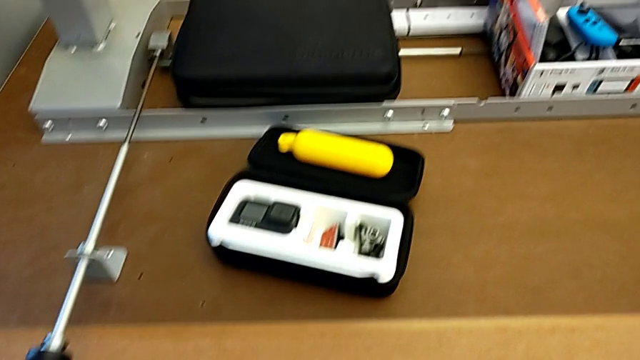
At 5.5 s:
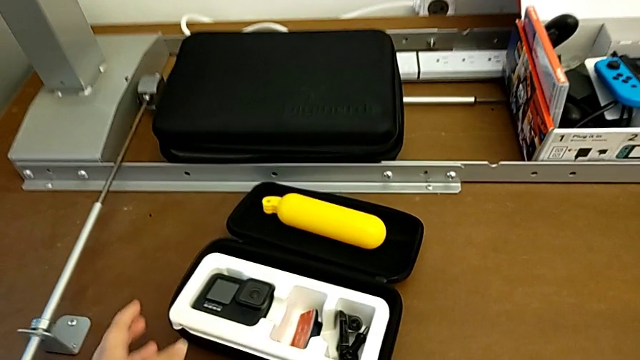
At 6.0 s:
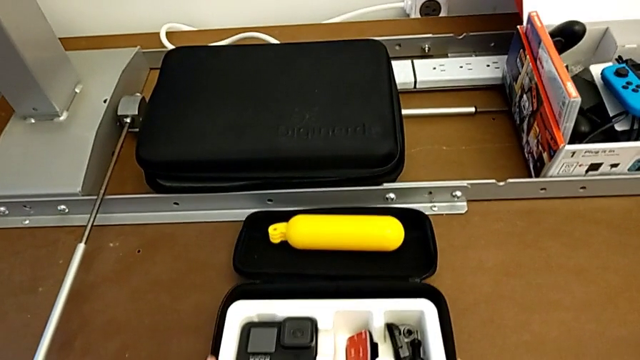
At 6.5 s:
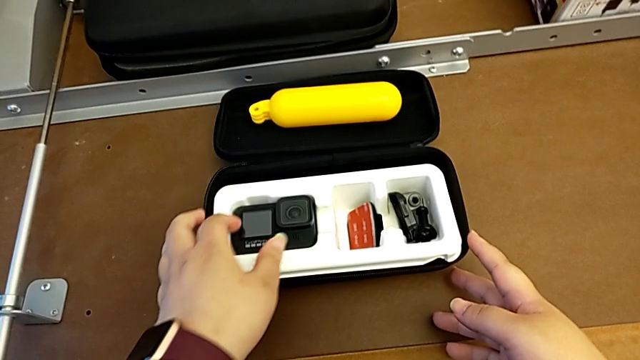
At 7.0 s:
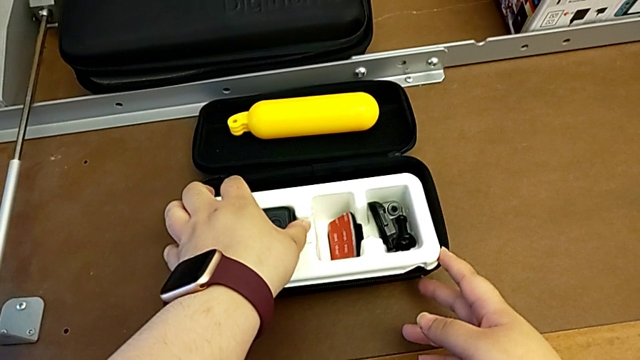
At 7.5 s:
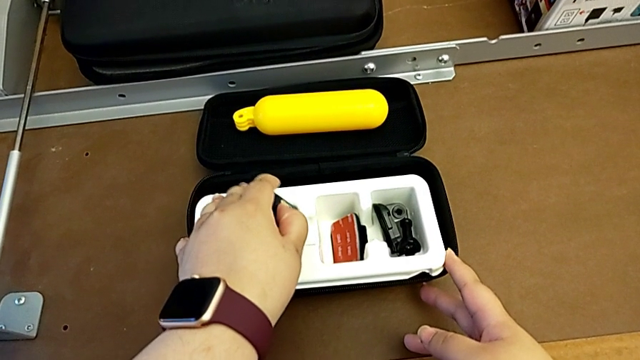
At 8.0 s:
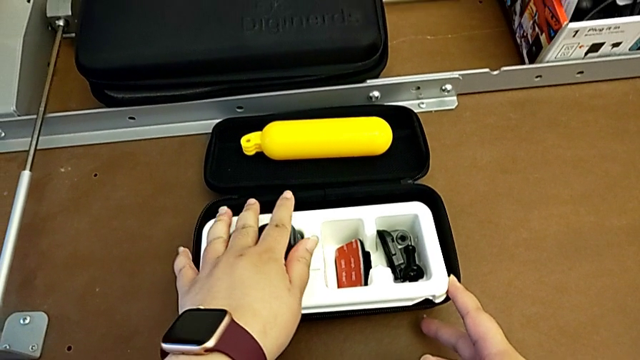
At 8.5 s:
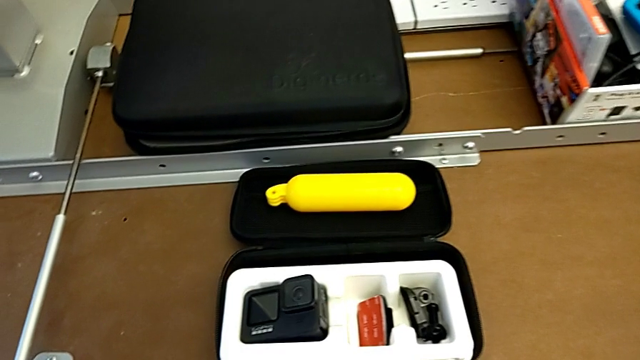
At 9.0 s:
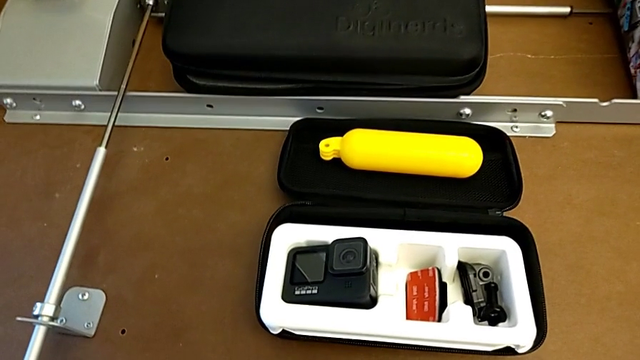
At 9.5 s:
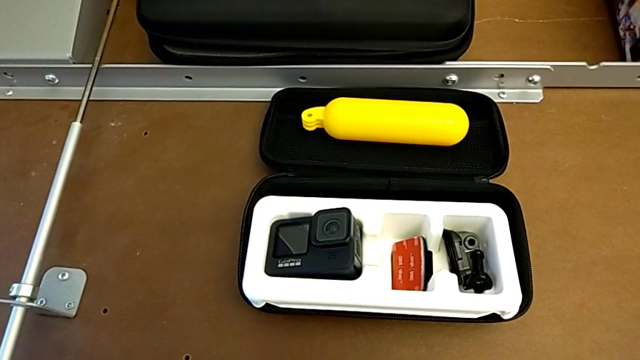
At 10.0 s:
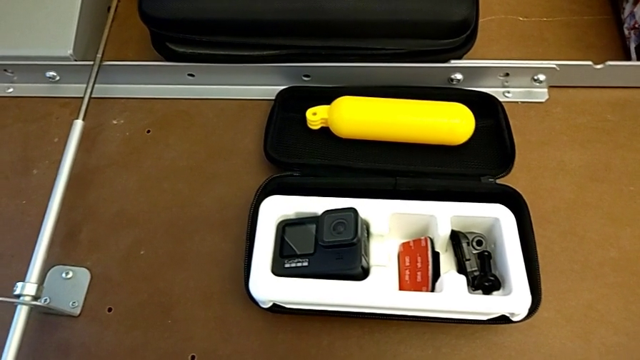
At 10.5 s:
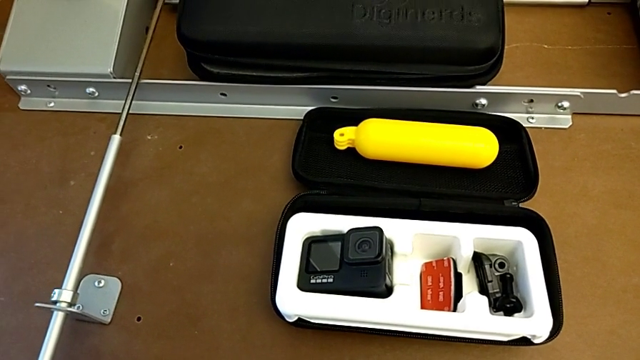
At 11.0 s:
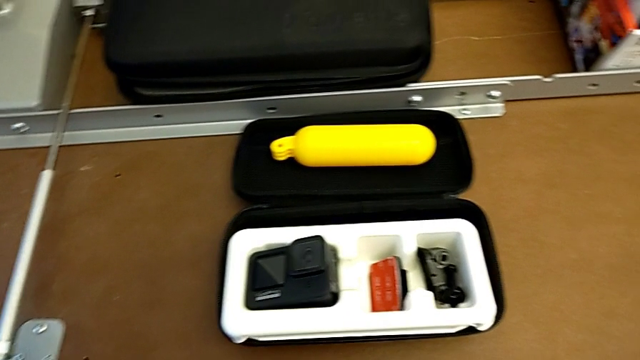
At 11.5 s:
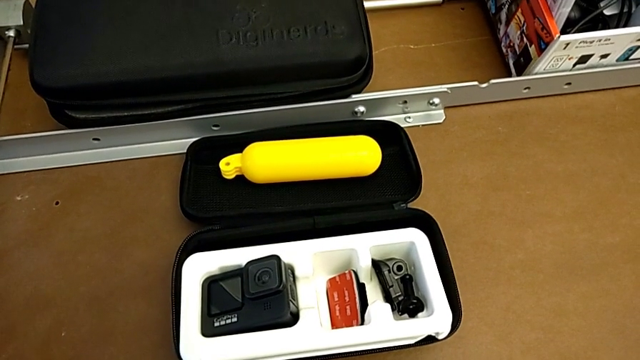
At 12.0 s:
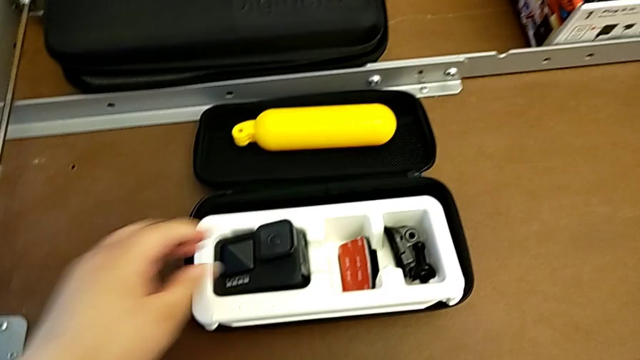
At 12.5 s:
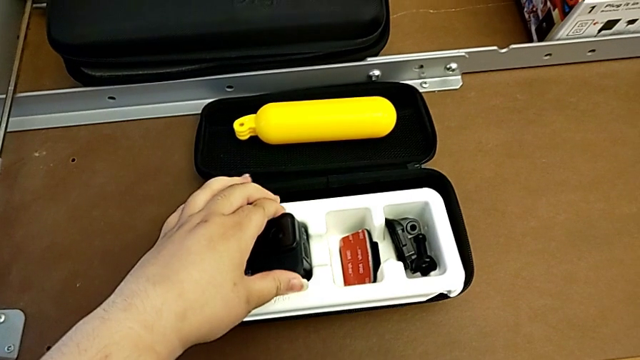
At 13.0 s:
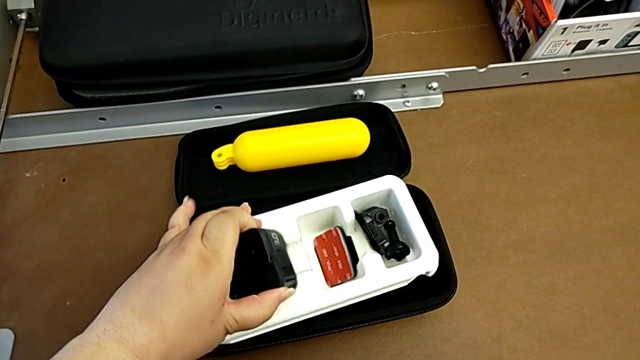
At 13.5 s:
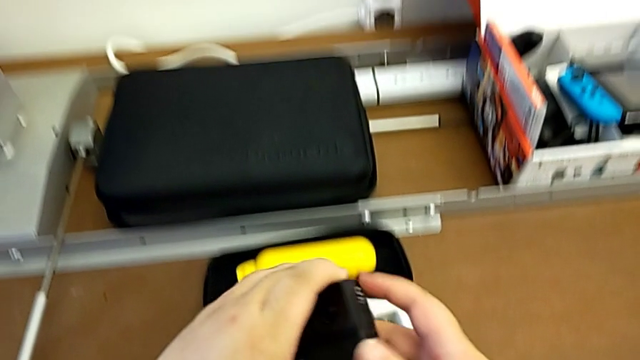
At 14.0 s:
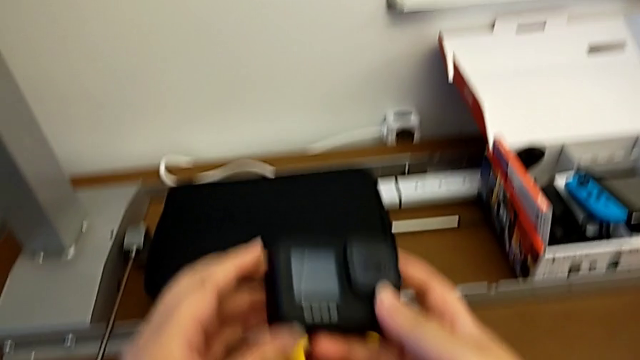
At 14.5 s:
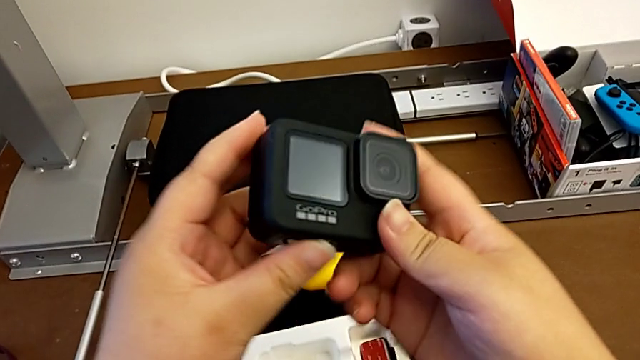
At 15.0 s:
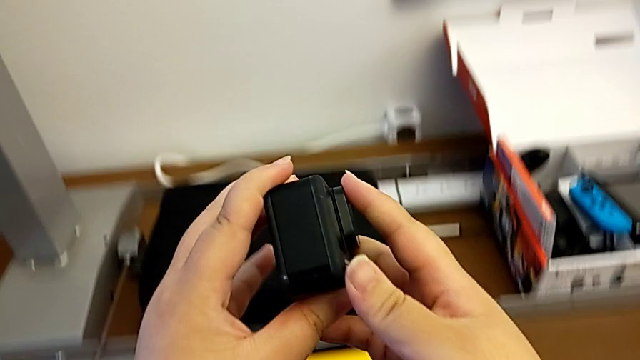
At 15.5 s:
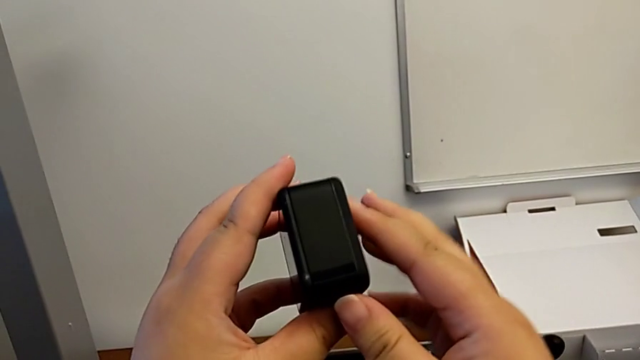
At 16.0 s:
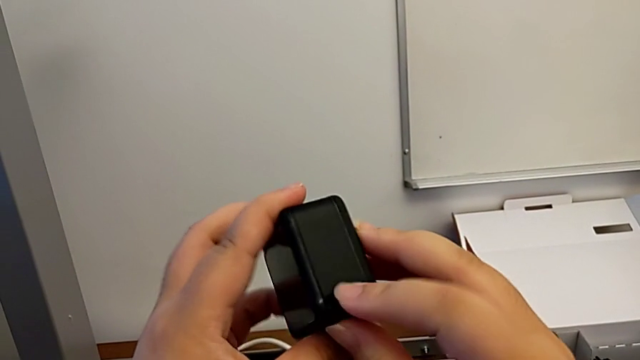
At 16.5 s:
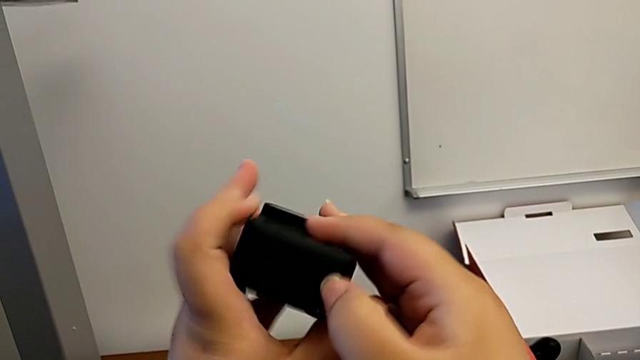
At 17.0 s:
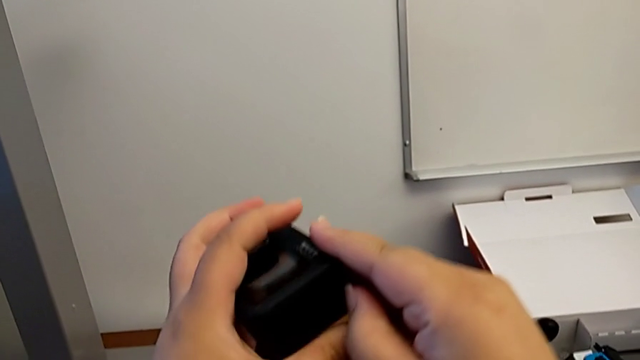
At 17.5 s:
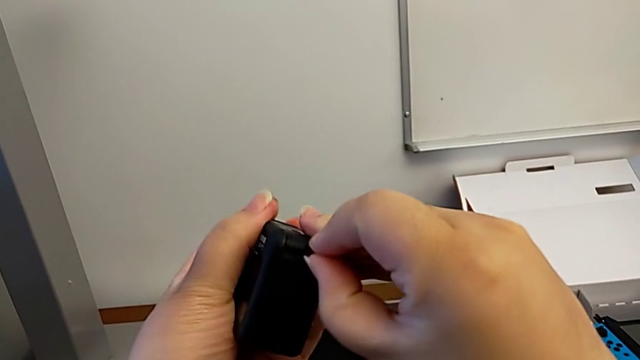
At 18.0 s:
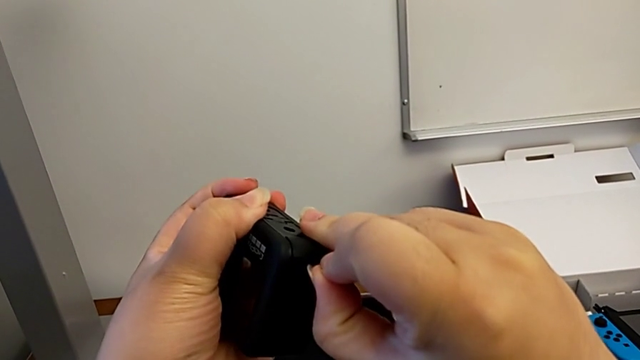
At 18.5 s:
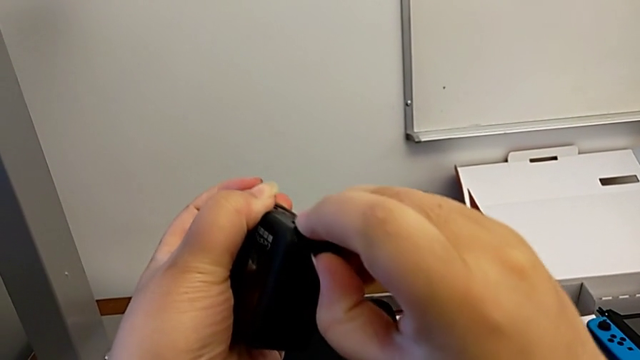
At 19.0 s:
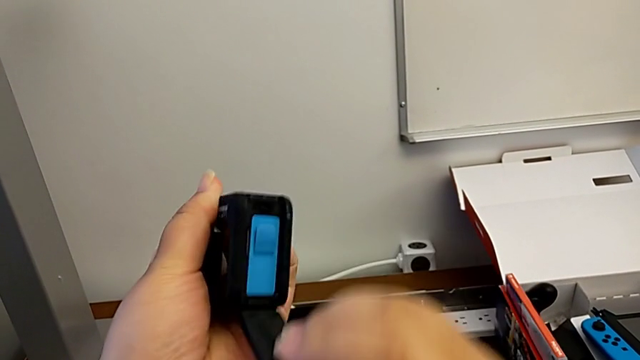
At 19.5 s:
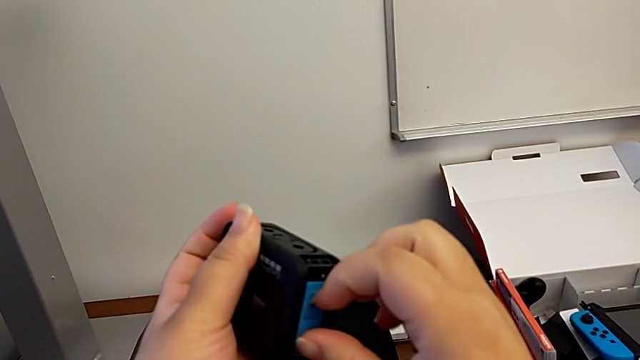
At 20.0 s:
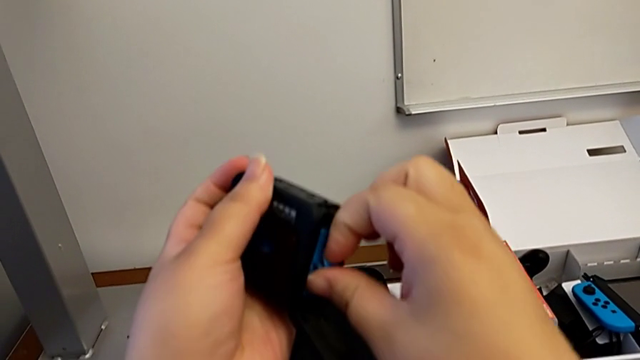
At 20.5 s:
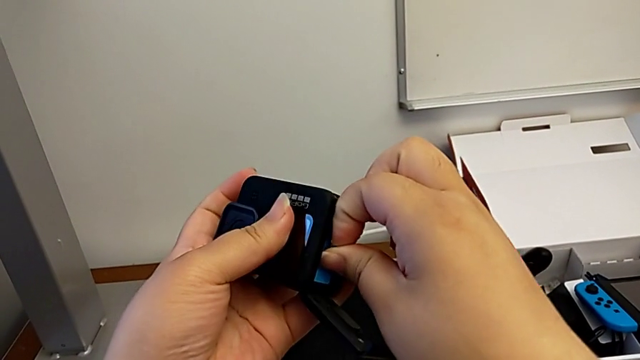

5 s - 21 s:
The camera wearer removes the battery from the GoPro. They push the box, grab the GoPro, grab it, lift it, rotate it, pull the battery door, open it and pull the battery.

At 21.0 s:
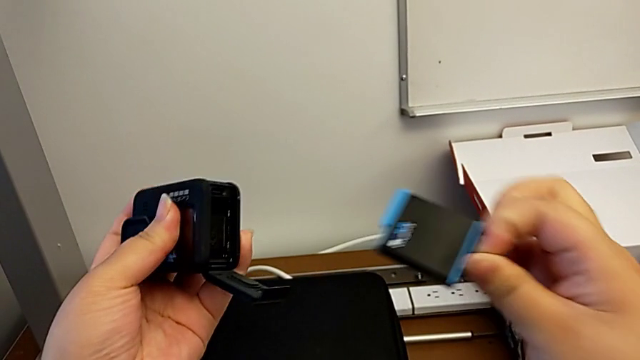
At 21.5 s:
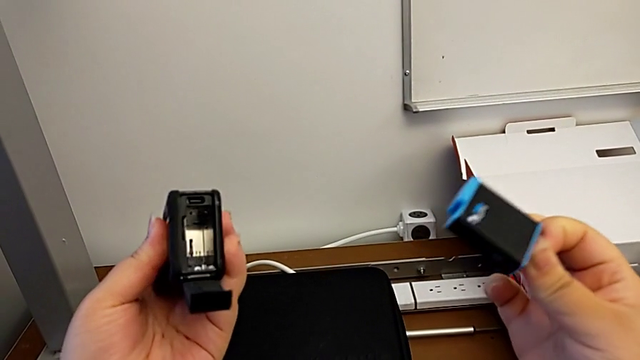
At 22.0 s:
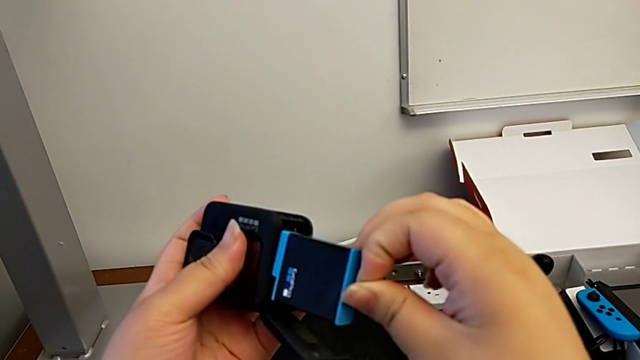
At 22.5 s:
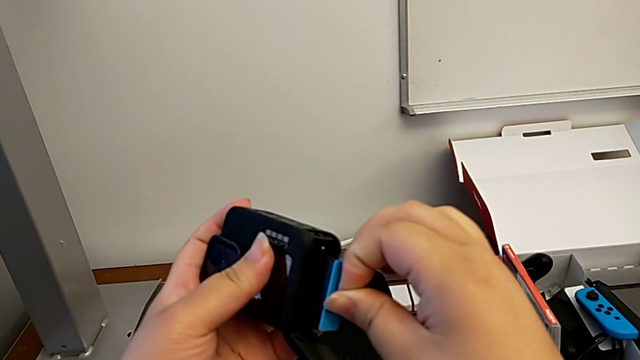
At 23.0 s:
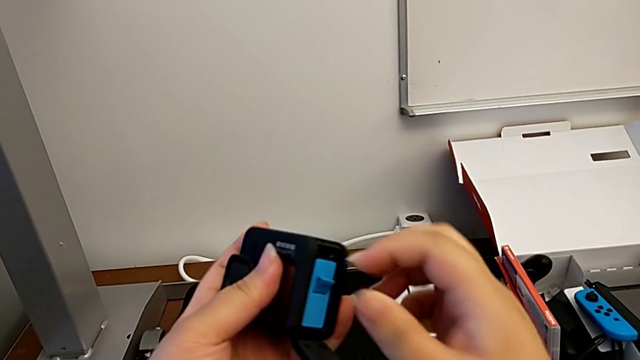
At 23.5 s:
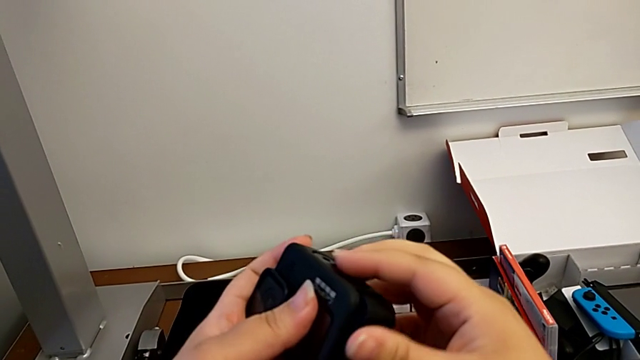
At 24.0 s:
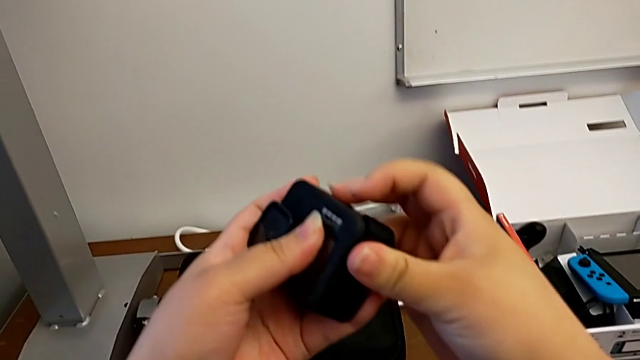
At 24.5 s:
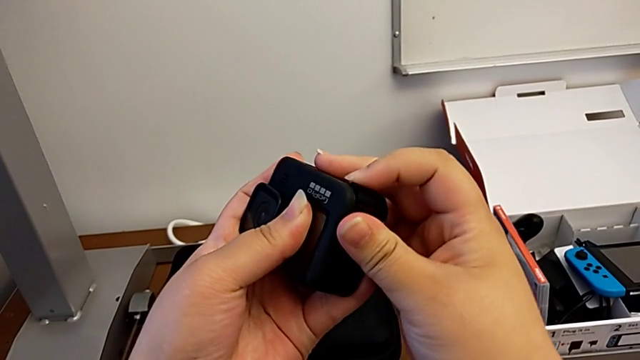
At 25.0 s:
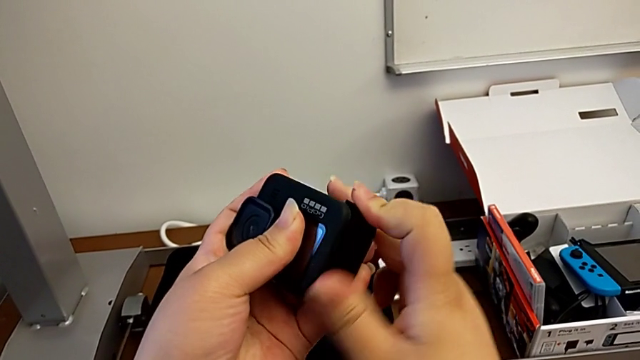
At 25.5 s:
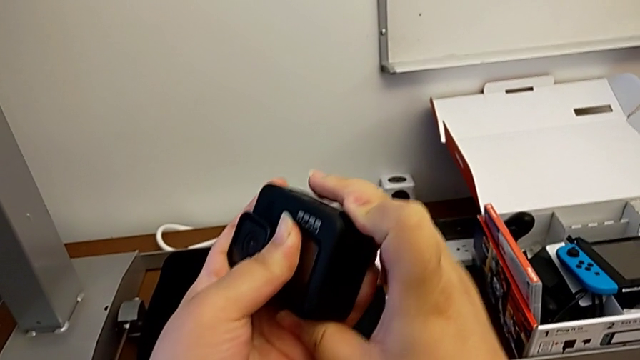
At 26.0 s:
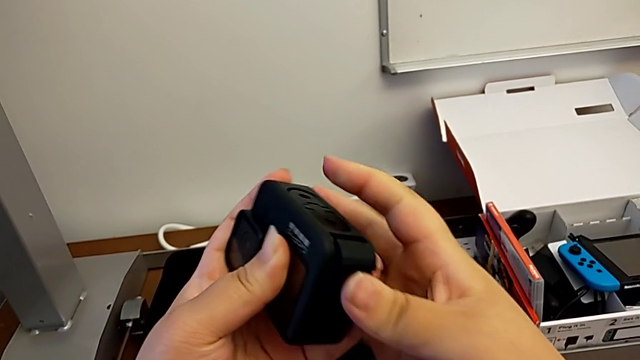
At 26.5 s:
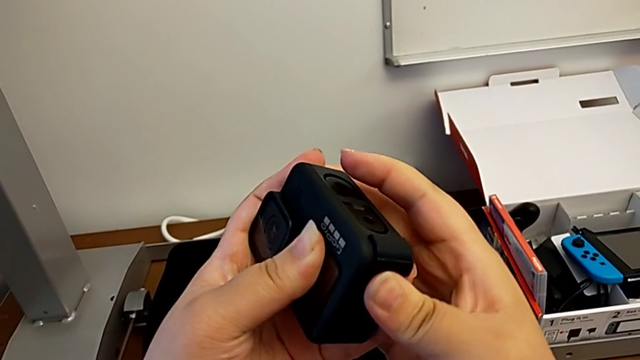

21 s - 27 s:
The camera wearer inserts the battery into the GoPro. They withdraw the battery, lift it, insert it, push it and close the battery door.
